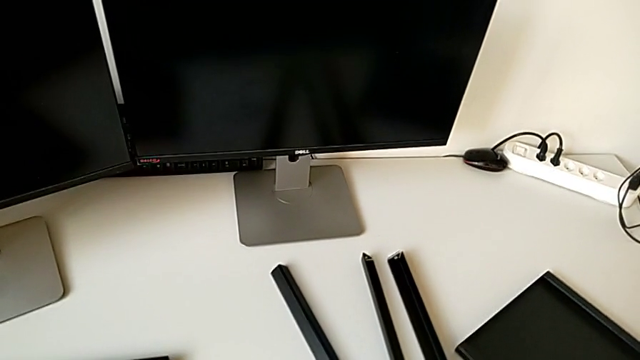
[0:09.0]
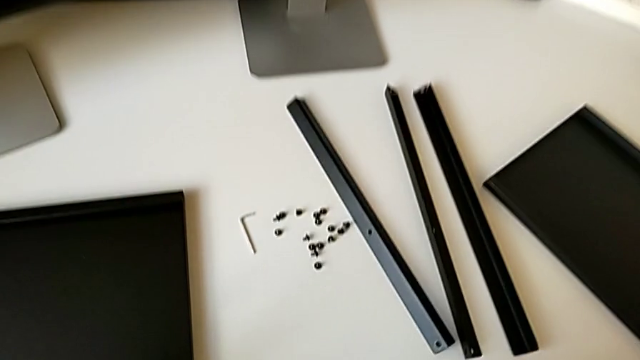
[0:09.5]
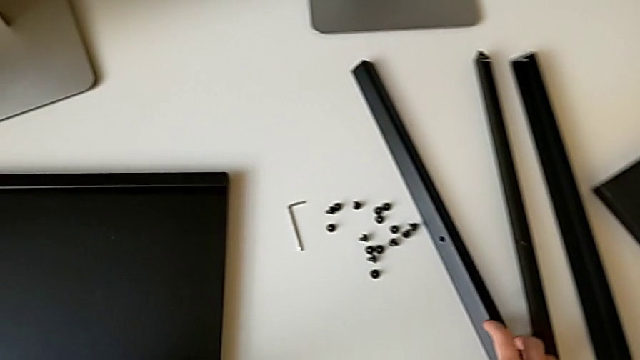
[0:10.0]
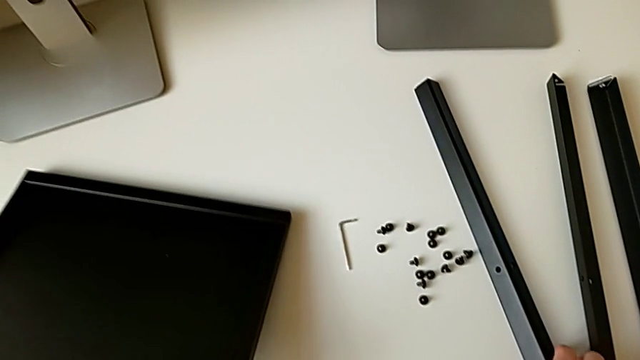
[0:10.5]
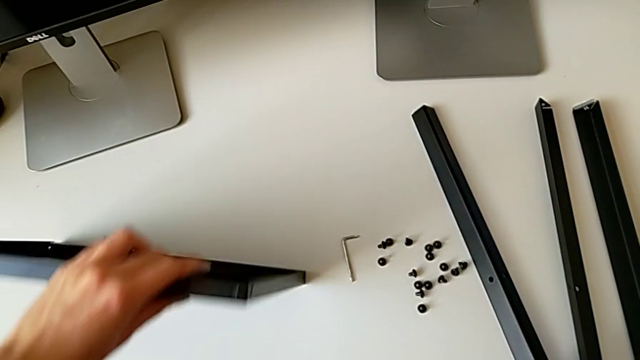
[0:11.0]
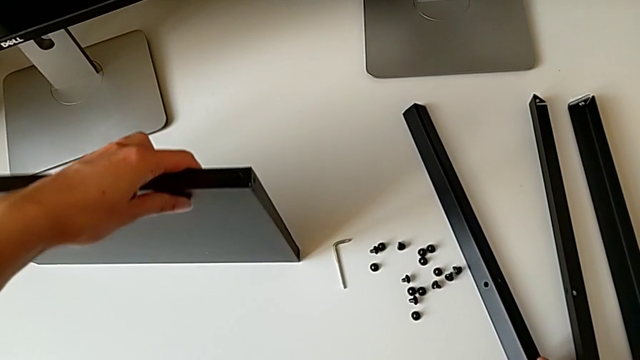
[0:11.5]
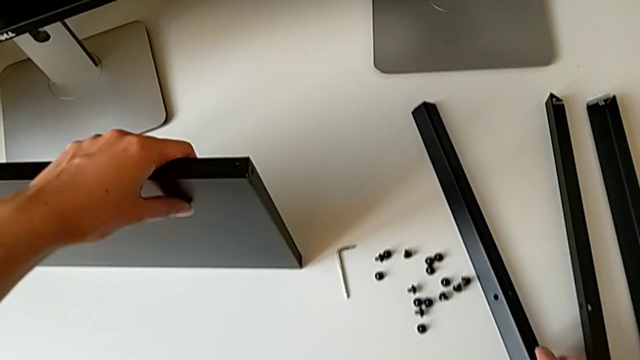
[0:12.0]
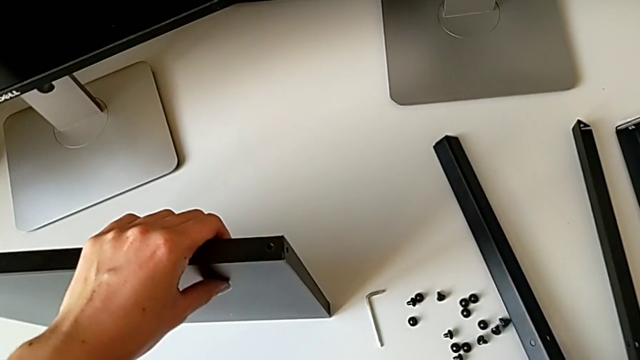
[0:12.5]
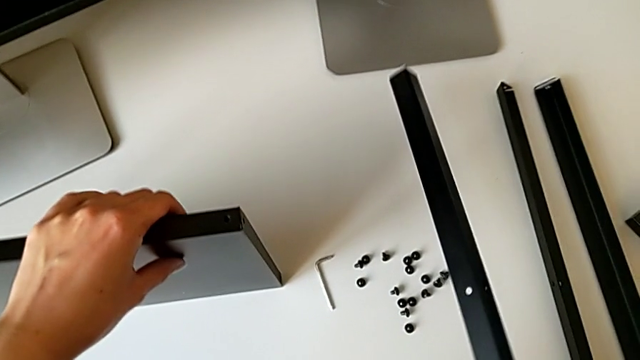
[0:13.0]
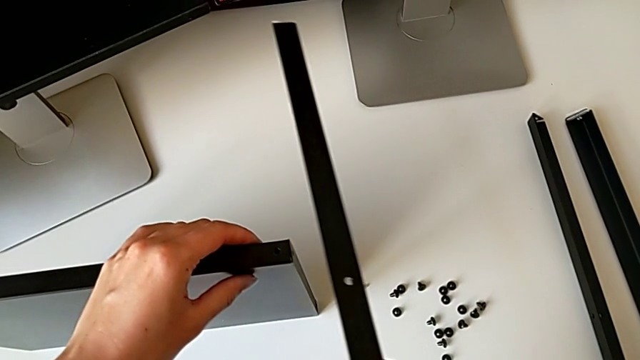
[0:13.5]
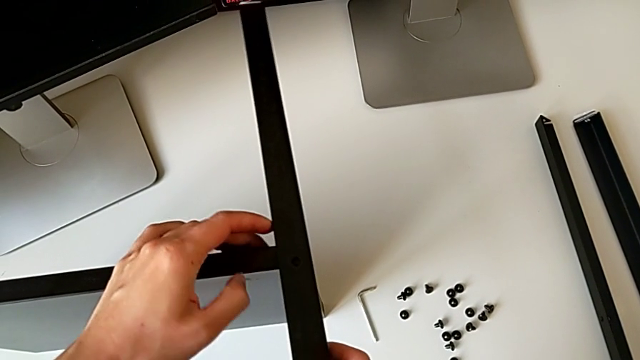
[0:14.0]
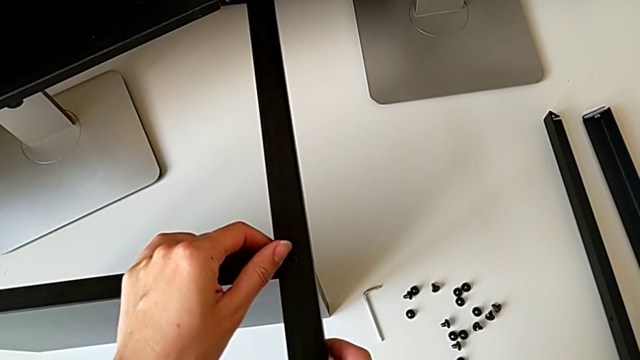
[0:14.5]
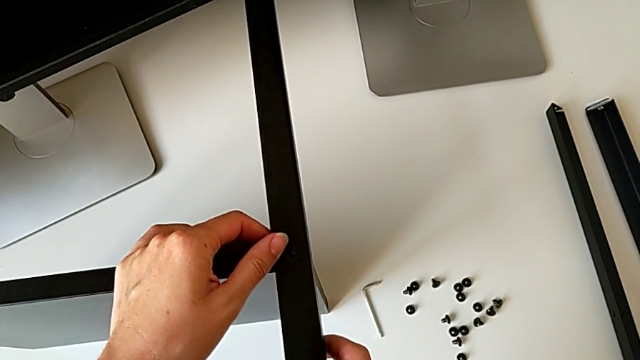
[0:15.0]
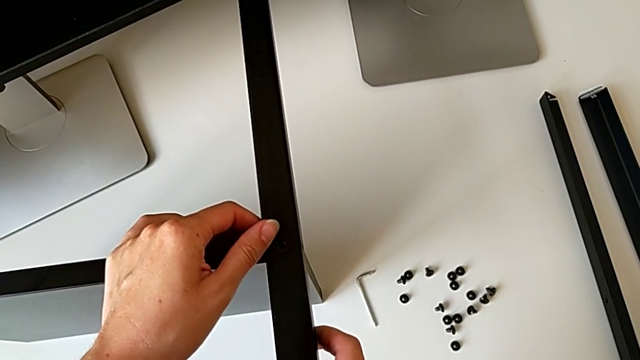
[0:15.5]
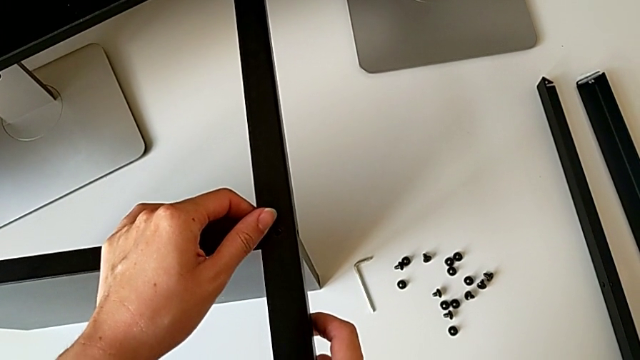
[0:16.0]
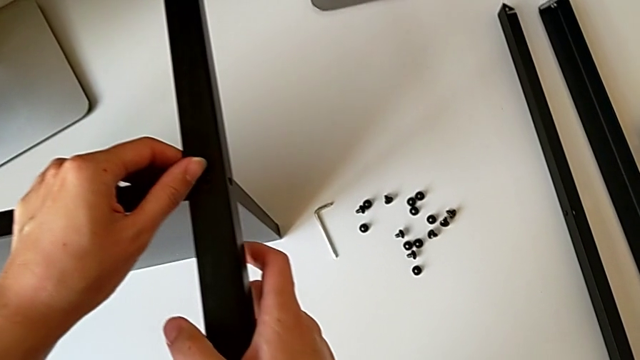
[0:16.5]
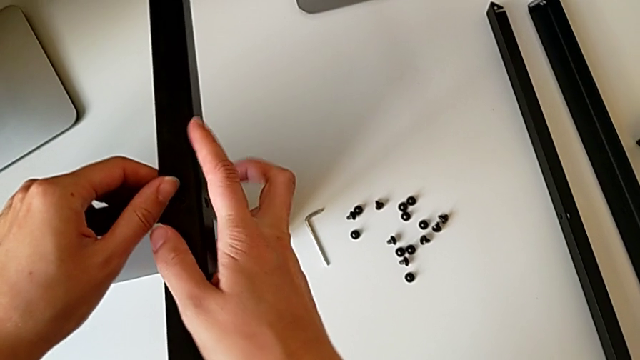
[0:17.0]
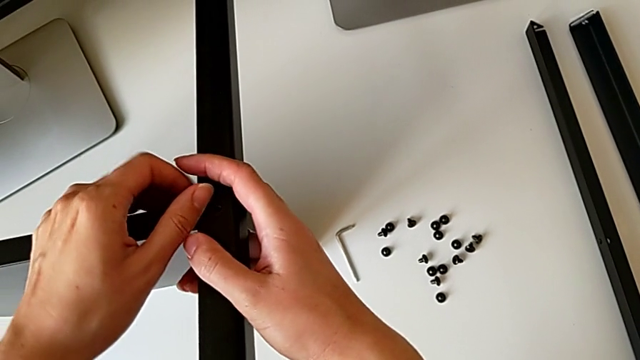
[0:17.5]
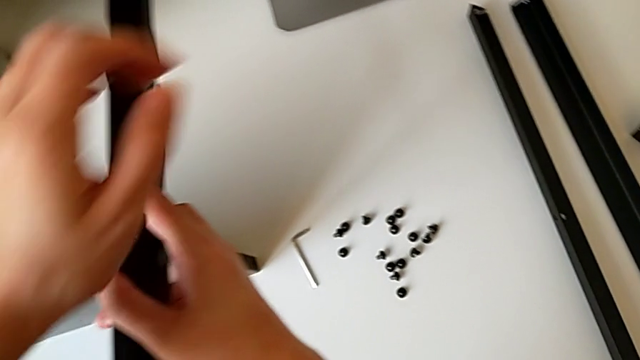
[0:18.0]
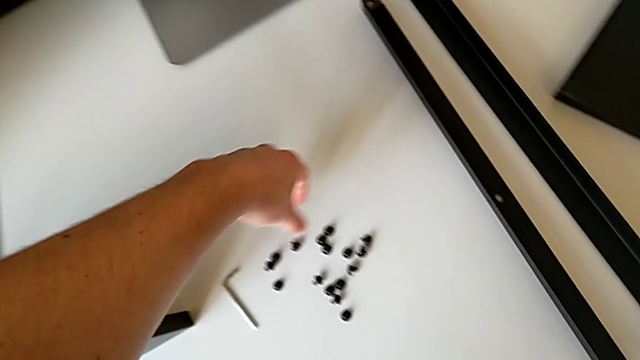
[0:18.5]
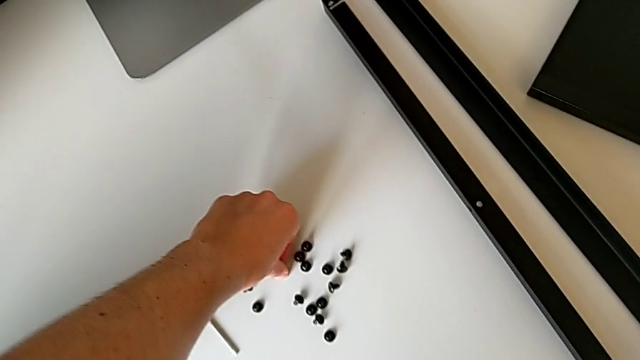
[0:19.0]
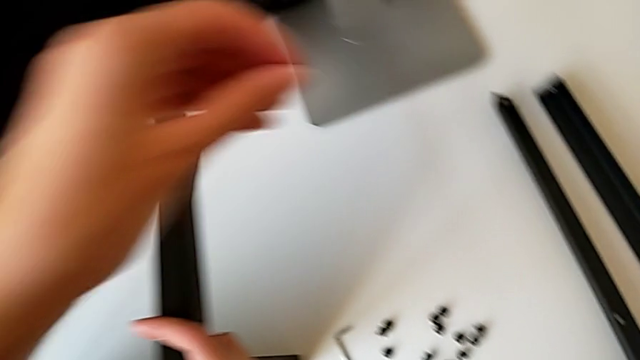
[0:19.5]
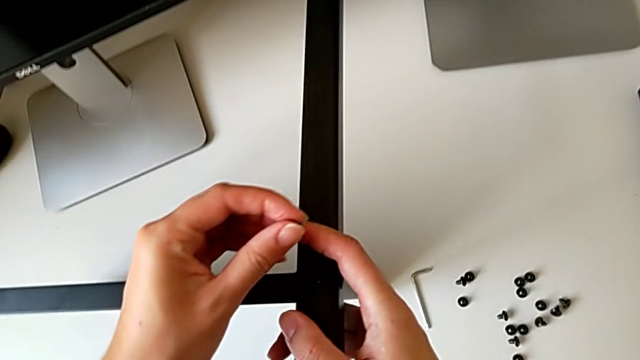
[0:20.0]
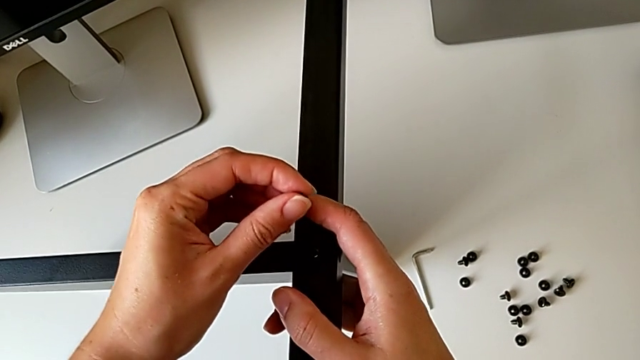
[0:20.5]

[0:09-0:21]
The camera wearer is screwing the first leg onto the shelf. They approach the leg, grab the tray, lift the leg, place it, hold the first leg, approach the hex socket head, grab it and approach the leg.

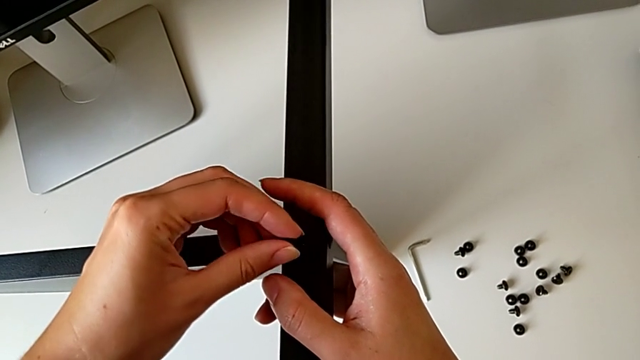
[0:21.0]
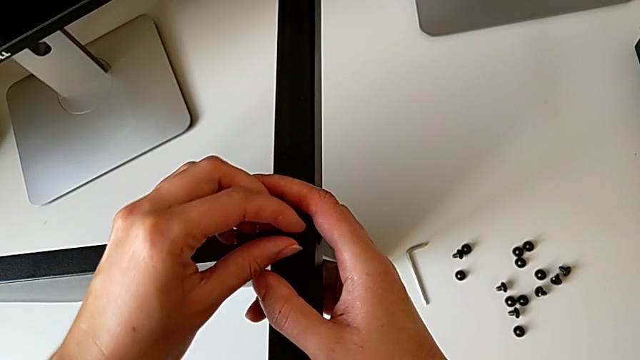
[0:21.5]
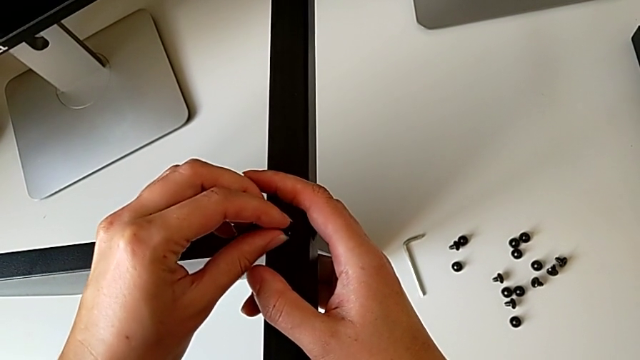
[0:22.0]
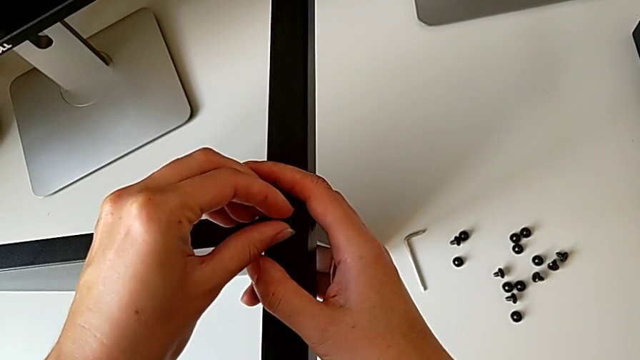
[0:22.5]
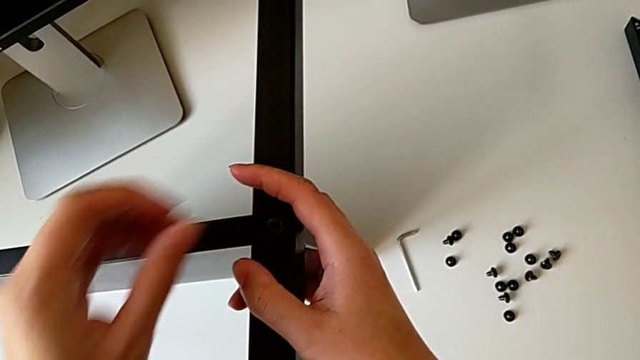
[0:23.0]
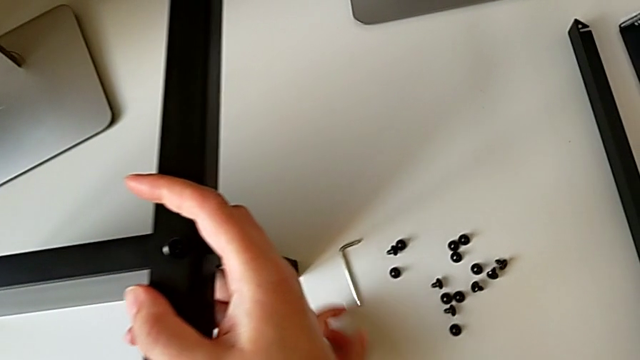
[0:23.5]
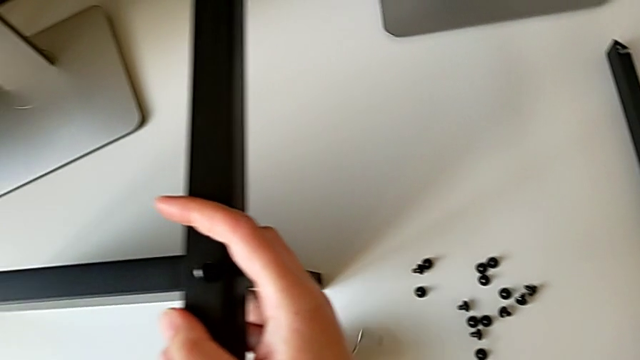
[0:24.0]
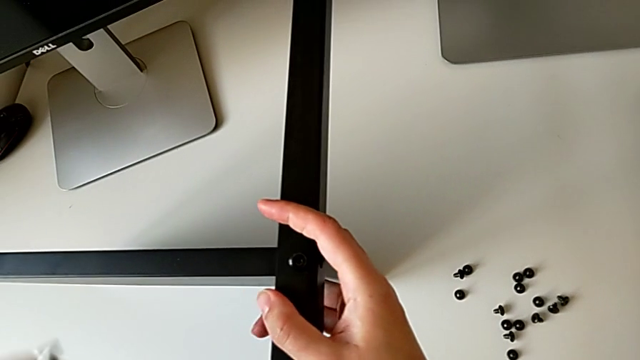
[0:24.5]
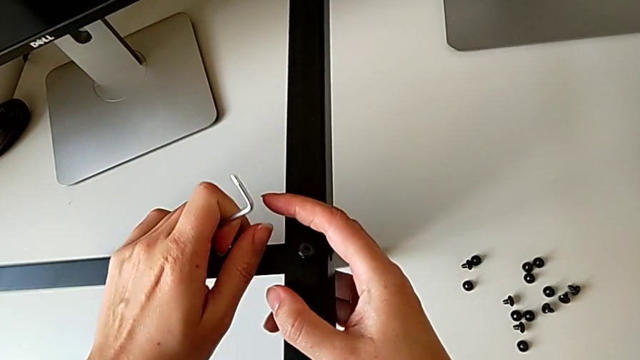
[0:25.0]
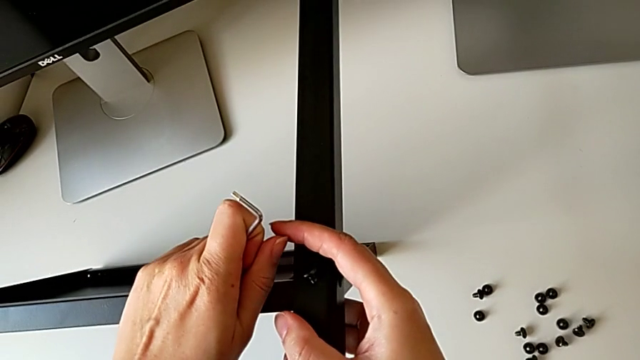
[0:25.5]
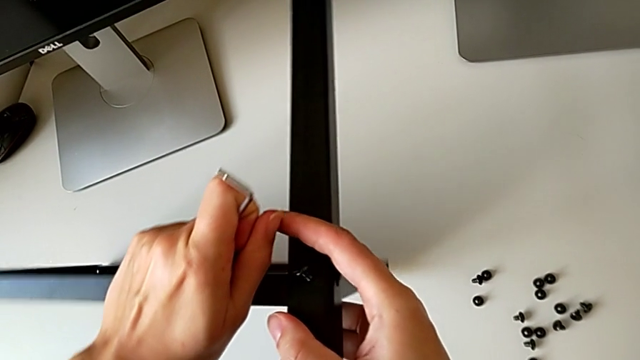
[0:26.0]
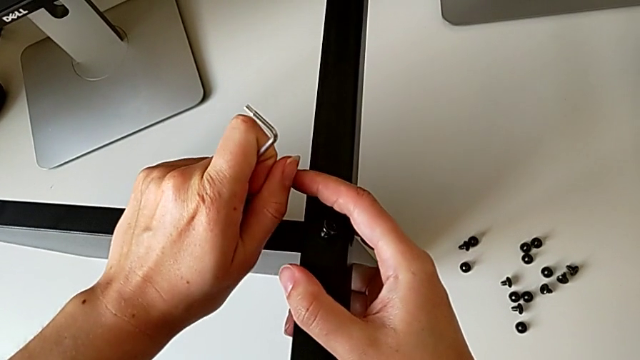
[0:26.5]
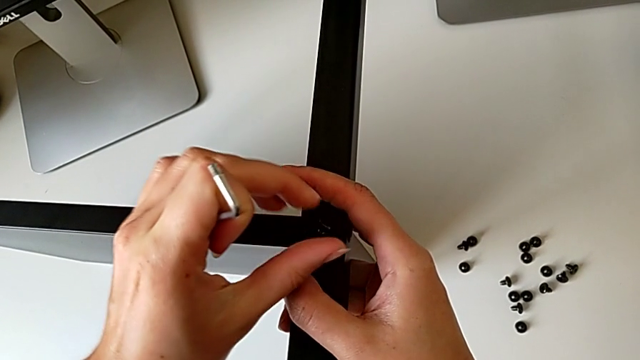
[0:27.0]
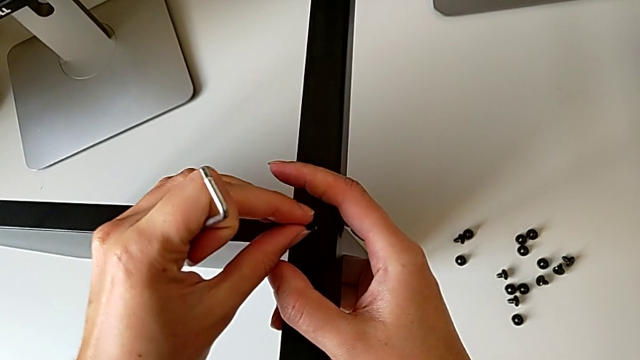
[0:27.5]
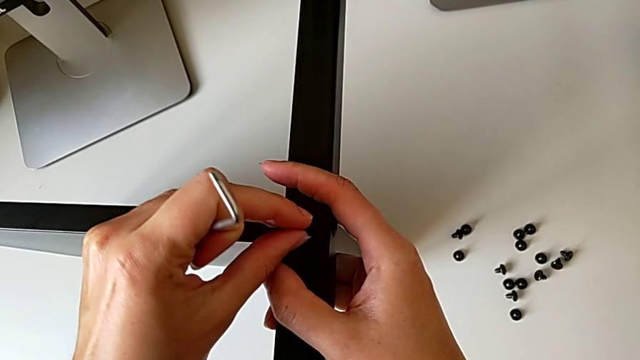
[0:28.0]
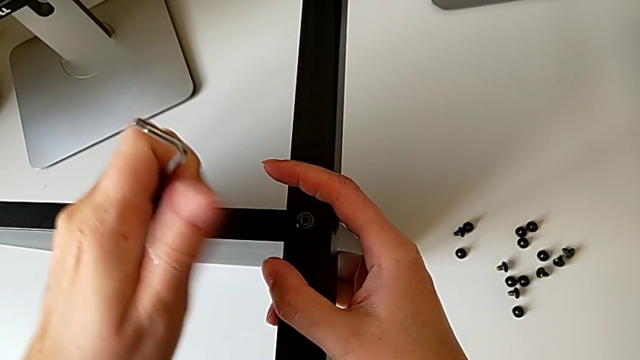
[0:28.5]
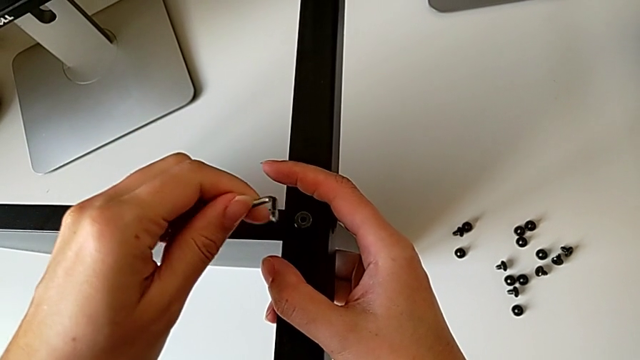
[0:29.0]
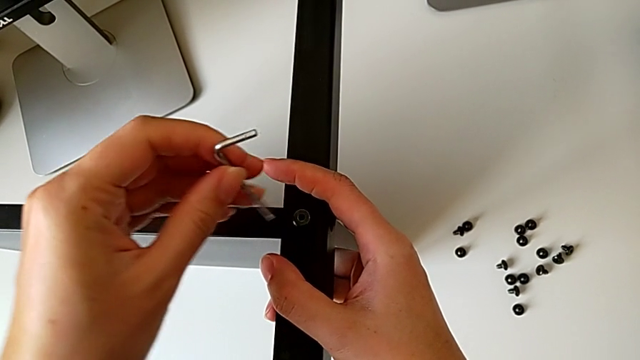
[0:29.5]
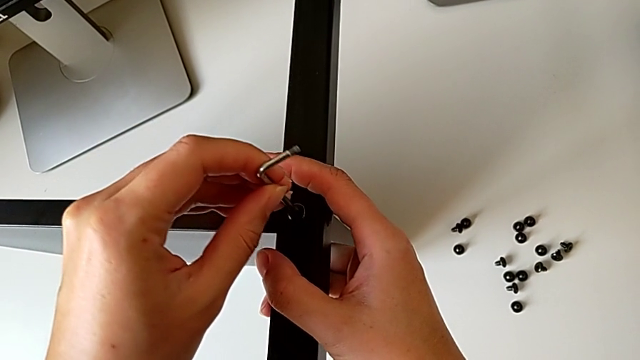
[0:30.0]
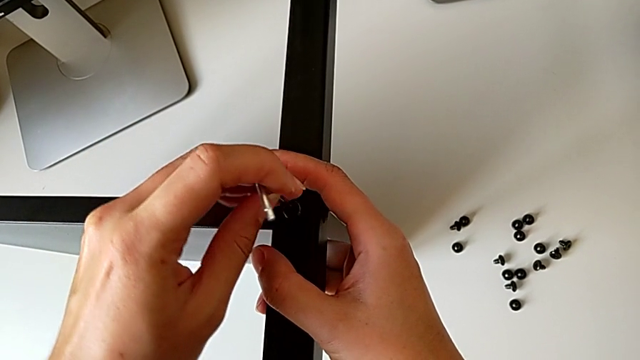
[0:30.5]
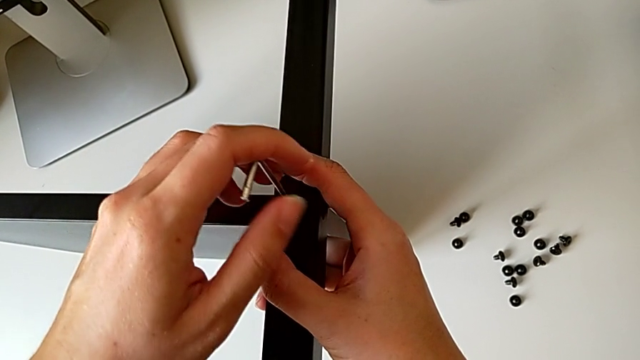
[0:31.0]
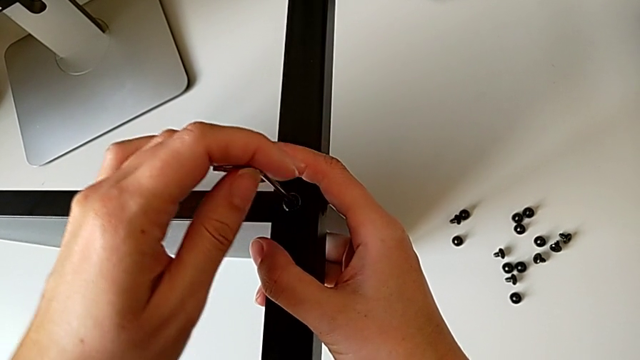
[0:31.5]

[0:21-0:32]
The camera wearer is screwing the first leg onto the shelf. They insert the hex socket head, grab the Allen wrench, grab the tray, align it, insert the hex socket head, insert the Allen wrench and begin to screw the hex socket head.
